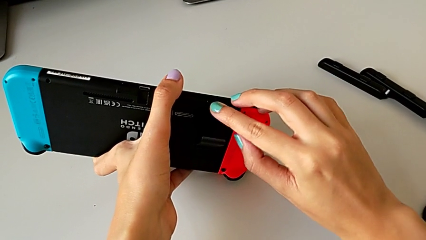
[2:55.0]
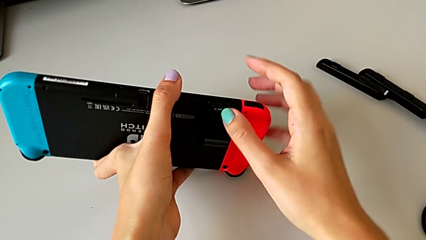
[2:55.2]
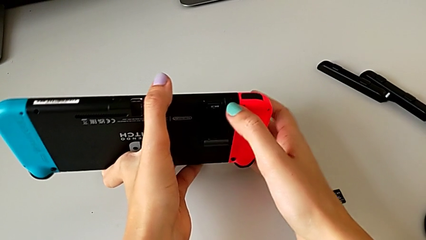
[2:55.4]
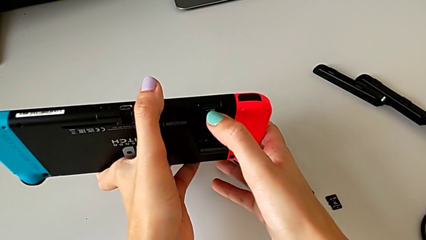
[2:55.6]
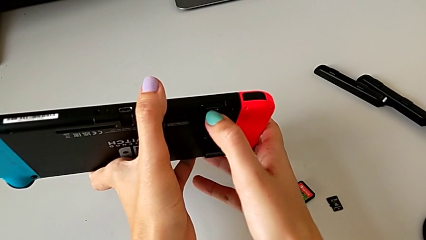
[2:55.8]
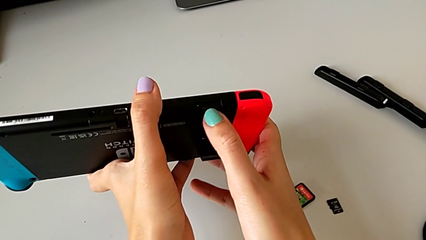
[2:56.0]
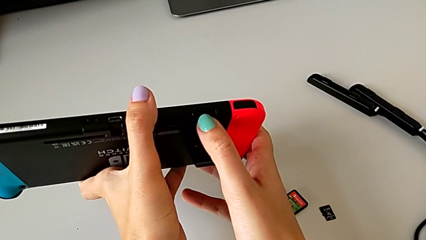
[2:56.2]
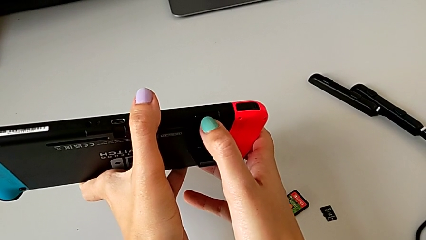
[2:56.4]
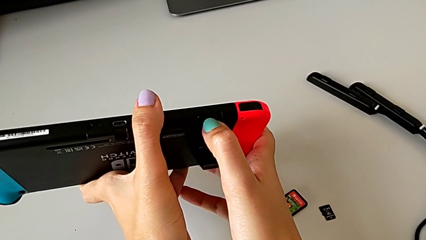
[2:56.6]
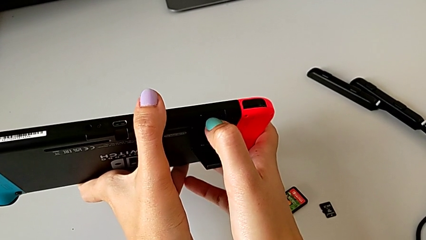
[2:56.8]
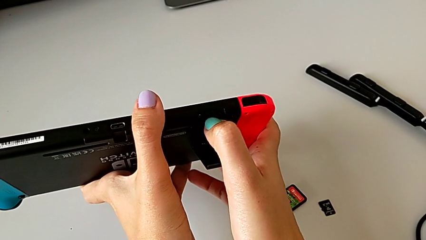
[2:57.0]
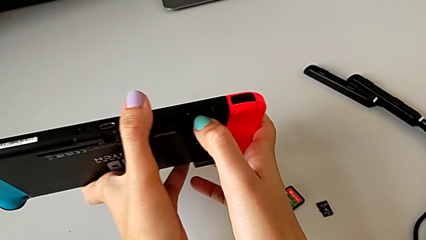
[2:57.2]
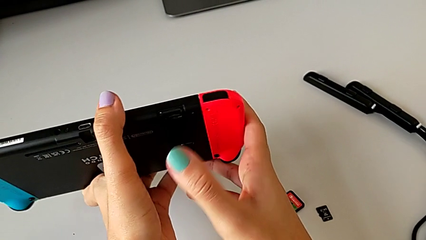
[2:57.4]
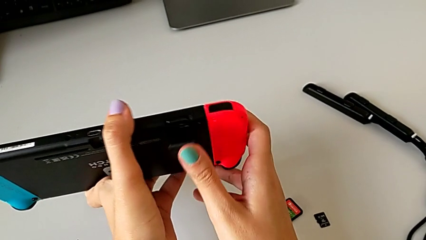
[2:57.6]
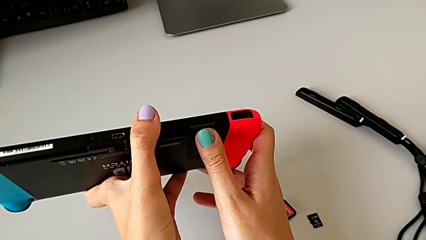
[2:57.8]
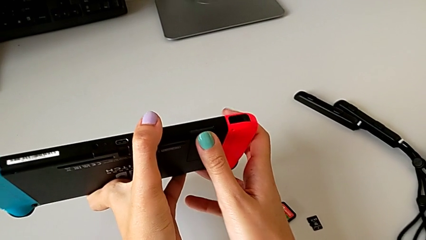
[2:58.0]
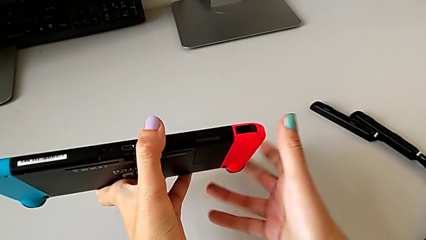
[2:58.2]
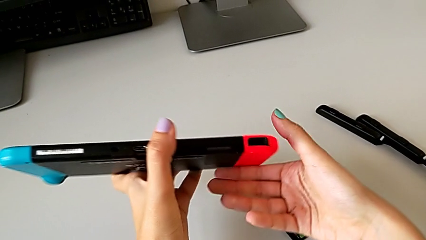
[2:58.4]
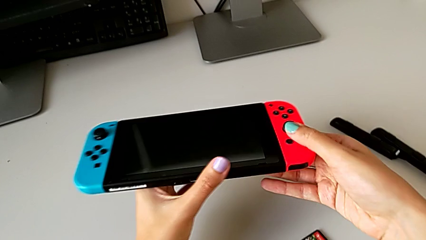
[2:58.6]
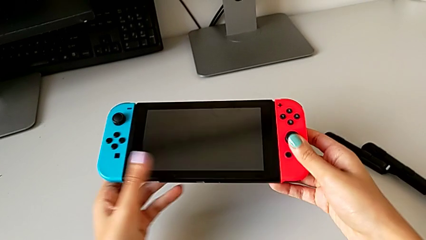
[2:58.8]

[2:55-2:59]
The camera wearer is exchanging the micro SD card on the Nintendo. They insert the SD card, close the kickstand and rotate the Nintendo Switch.

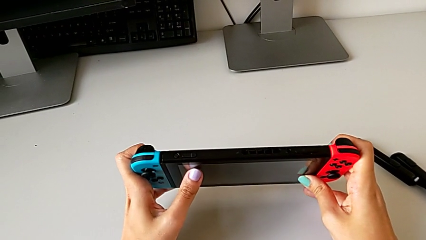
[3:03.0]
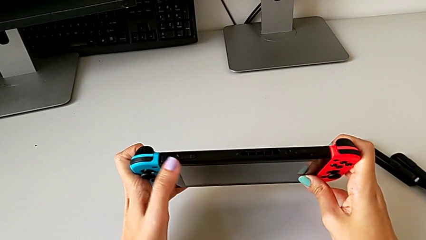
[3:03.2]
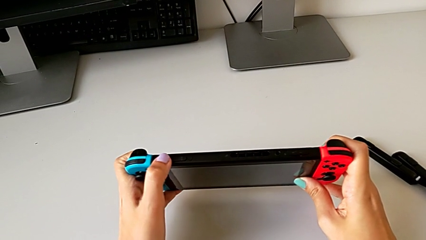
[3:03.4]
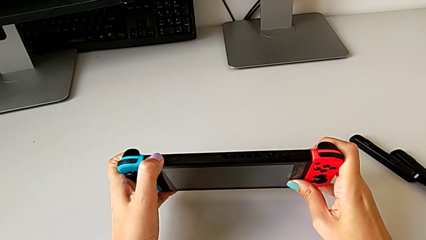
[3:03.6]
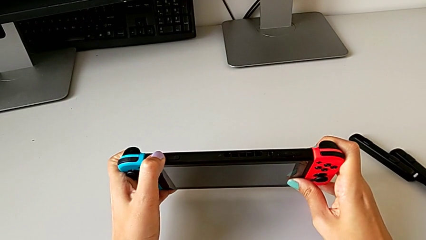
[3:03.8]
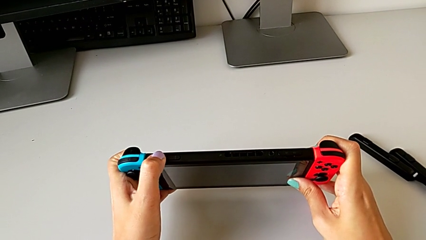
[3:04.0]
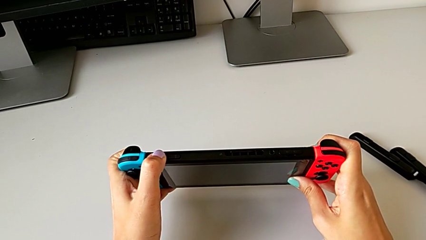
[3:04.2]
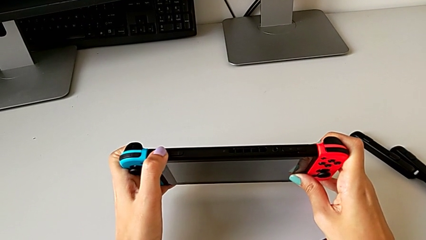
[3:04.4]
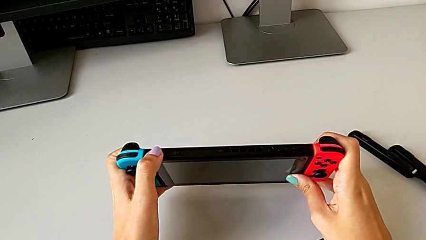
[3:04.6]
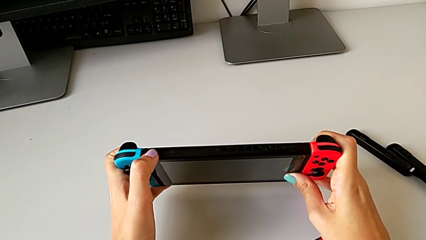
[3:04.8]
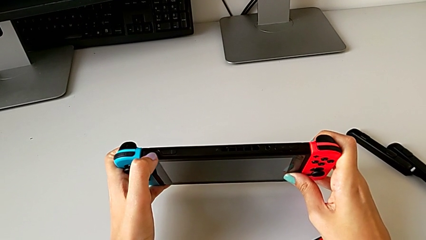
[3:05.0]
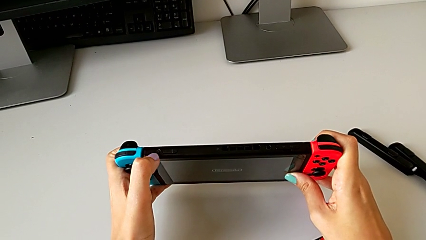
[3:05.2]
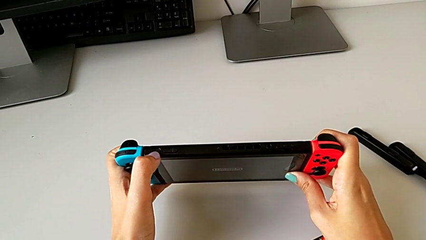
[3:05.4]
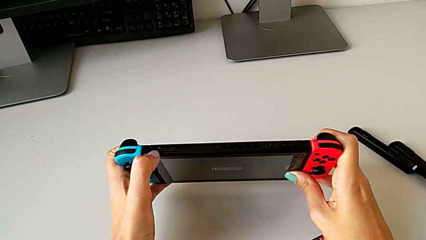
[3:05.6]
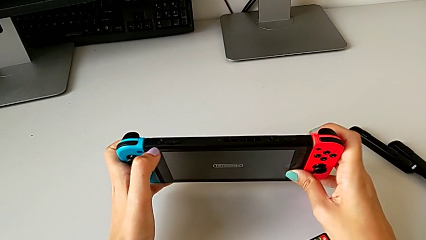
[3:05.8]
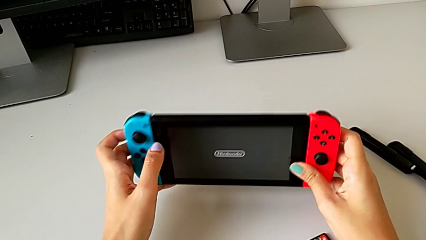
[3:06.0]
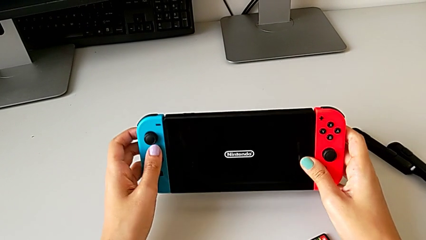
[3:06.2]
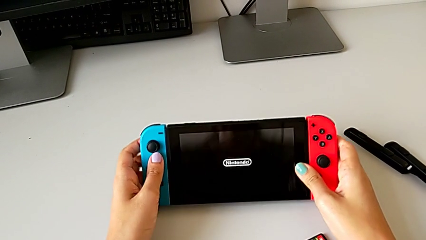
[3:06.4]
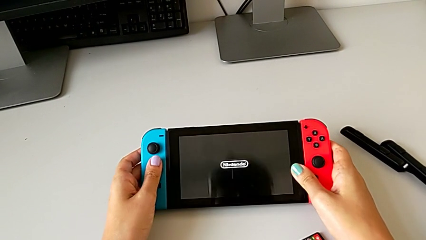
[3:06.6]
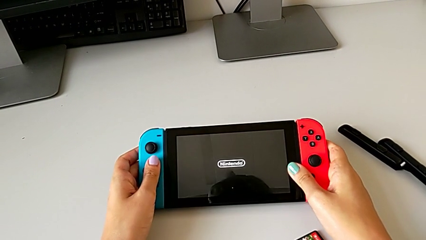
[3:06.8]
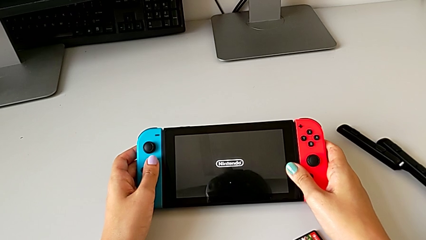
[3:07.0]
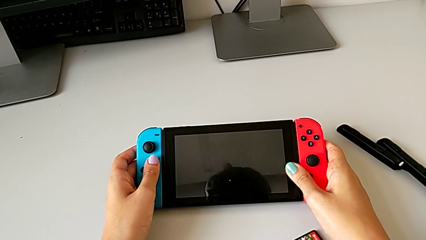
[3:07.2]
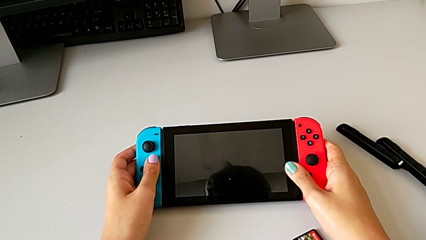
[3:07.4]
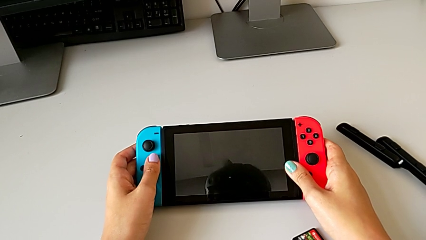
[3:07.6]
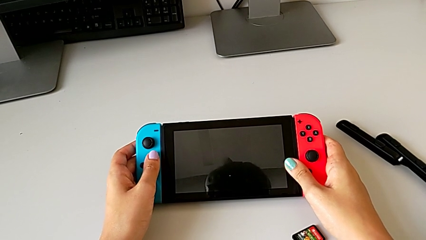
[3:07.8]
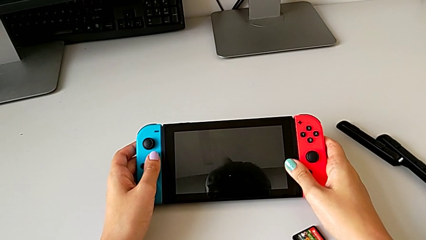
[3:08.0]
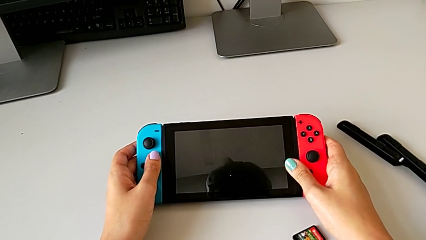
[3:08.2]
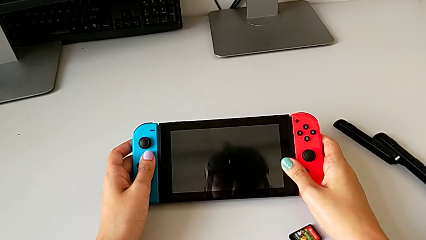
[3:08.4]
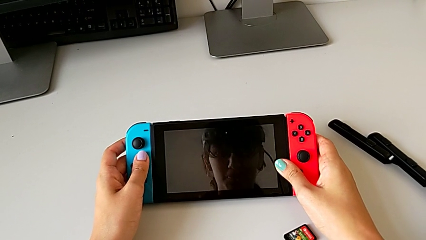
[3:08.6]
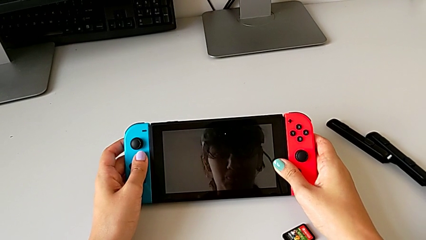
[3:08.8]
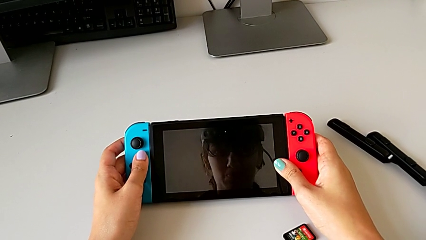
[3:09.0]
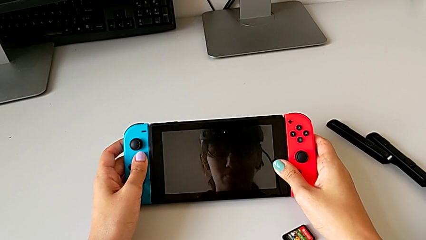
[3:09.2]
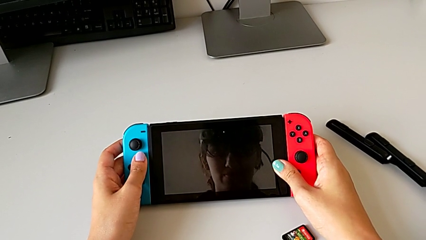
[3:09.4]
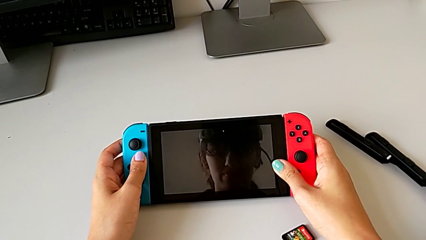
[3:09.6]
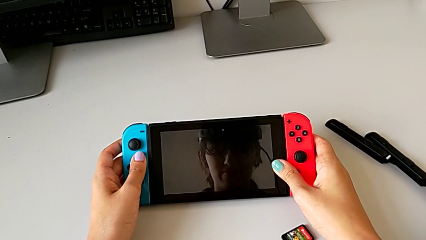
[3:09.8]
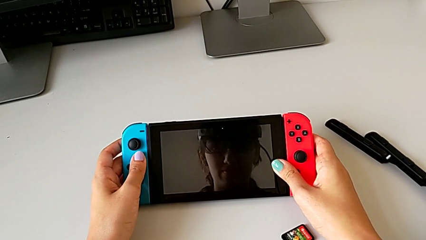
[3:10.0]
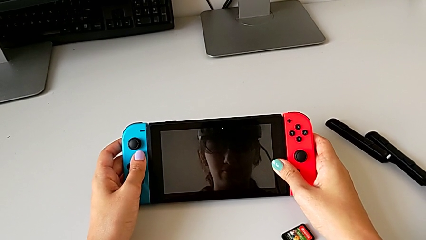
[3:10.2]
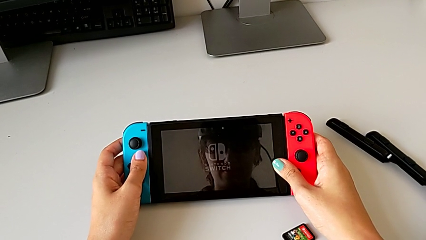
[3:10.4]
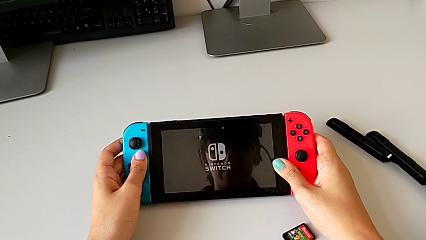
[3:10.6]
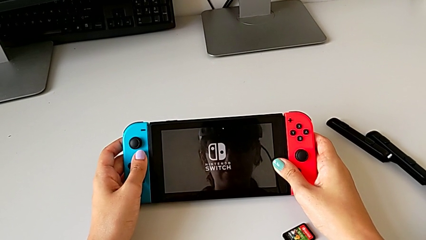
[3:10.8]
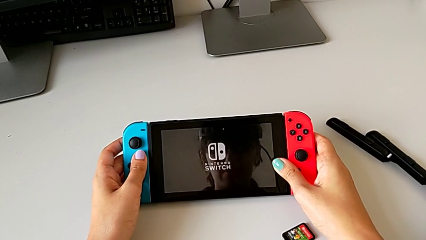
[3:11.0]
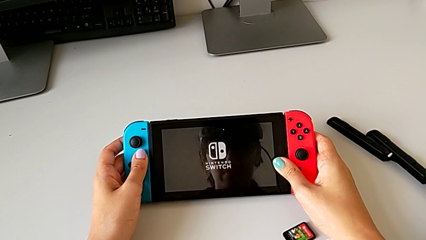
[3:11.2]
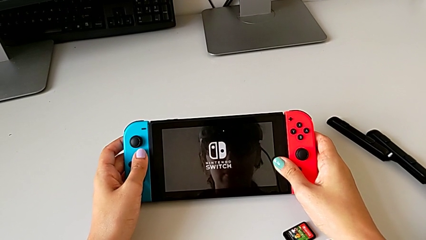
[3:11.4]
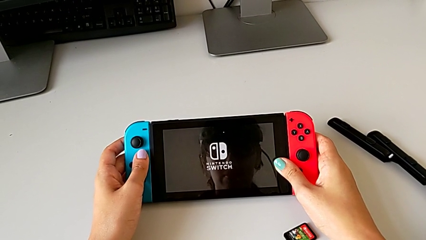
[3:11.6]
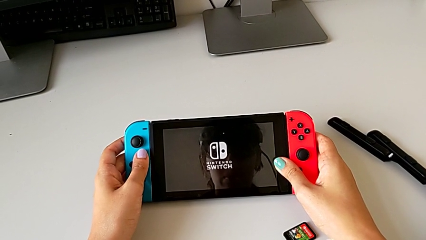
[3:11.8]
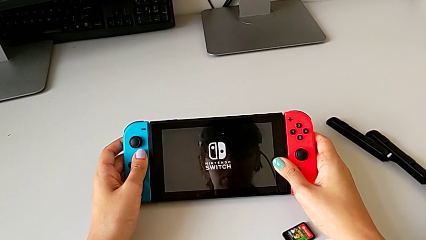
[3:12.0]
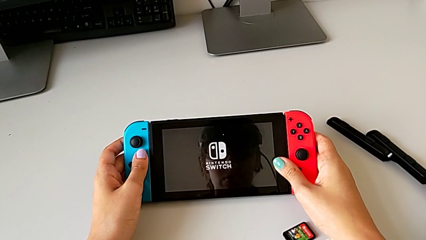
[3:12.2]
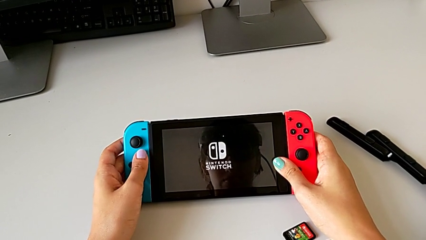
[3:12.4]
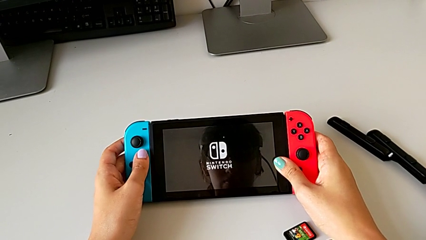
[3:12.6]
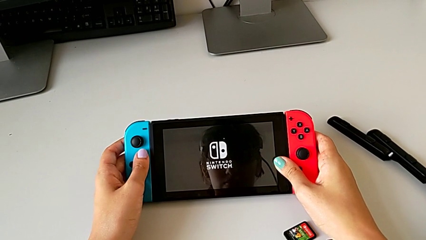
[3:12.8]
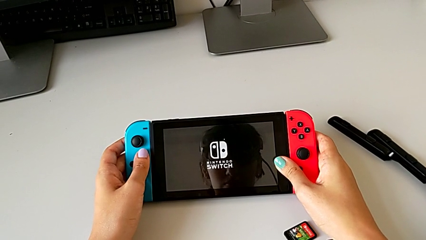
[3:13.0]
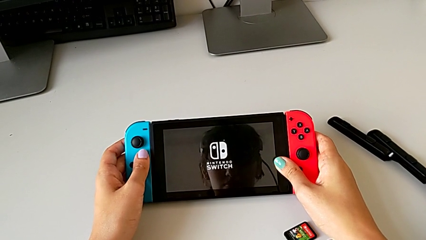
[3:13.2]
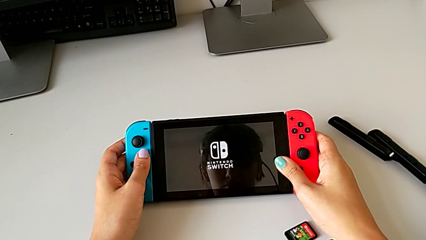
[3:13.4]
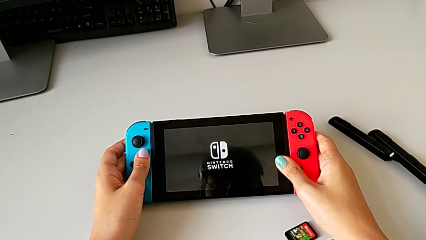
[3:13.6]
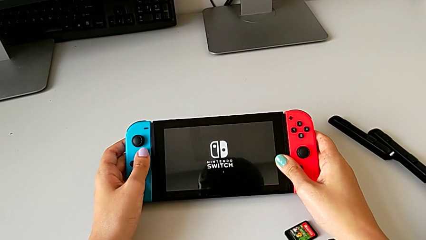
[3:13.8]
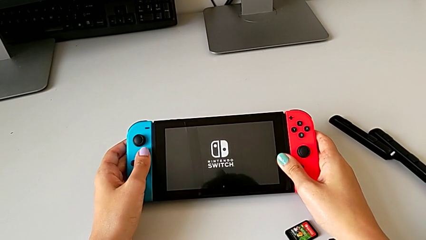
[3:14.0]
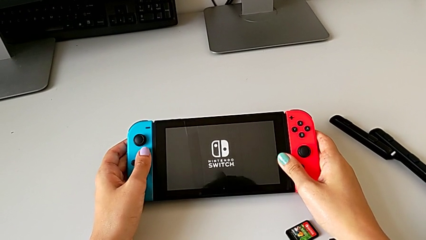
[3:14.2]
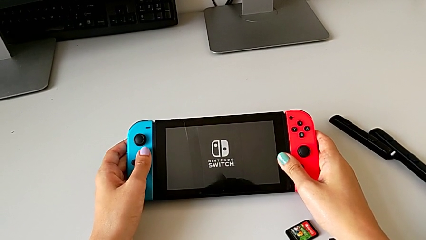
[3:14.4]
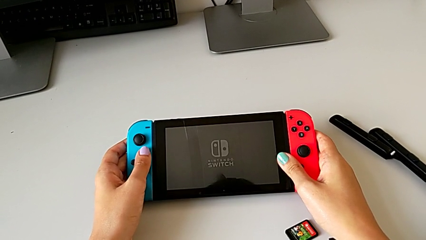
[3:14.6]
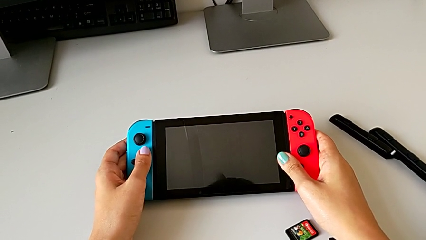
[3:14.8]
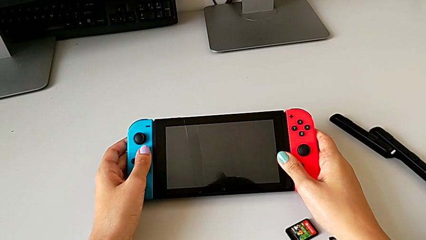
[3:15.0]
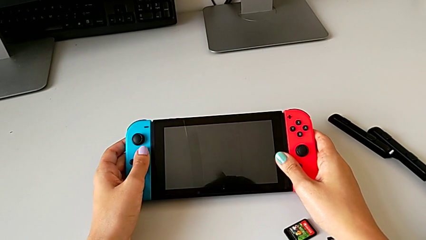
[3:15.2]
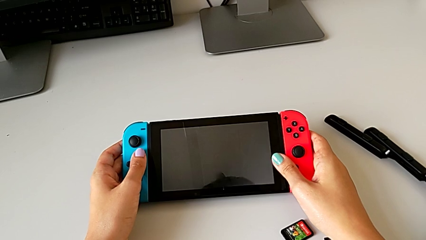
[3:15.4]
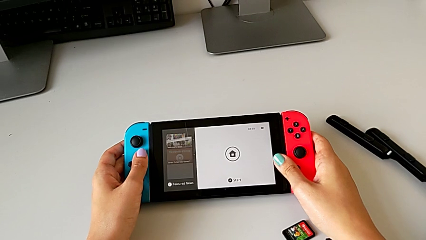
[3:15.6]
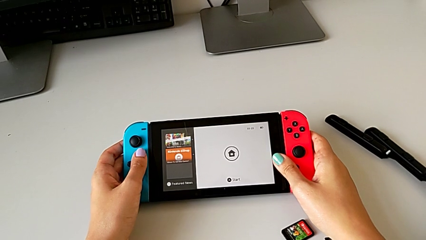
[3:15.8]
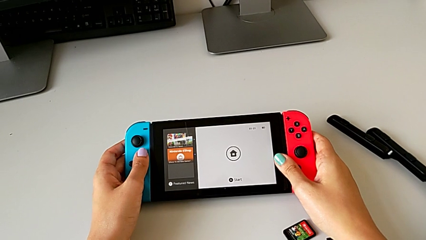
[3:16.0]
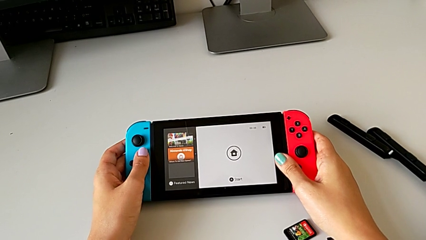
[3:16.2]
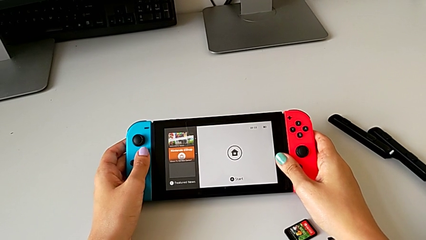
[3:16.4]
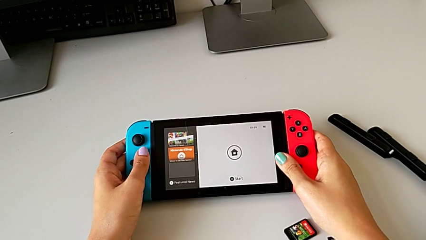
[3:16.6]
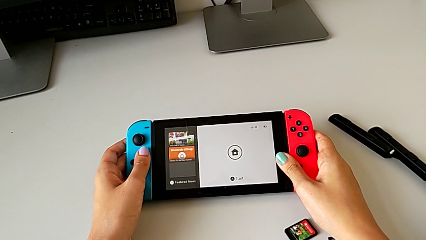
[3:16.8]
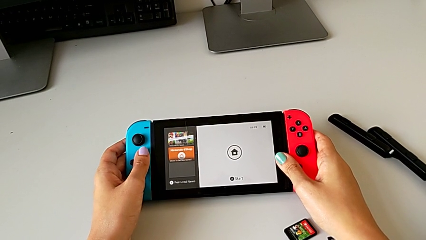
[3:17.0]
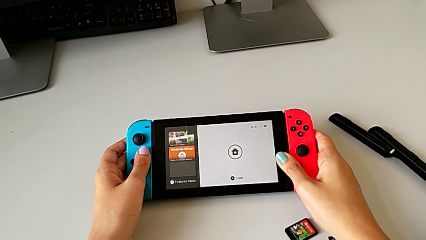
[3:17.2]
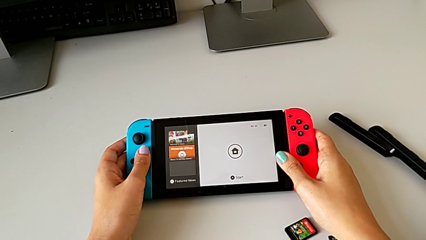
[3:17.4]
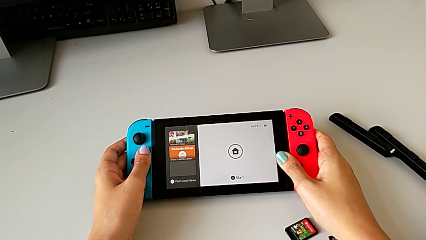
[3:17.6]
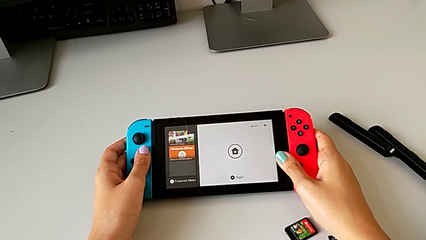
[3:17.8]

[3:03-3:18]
The camera wearer turns on the Nintendo Switch. They press the button and turn on the Nintendo Switch.
